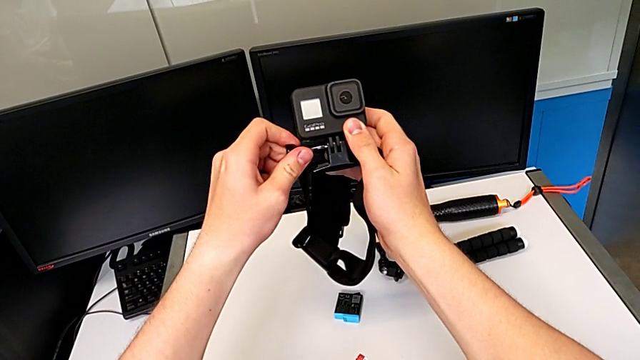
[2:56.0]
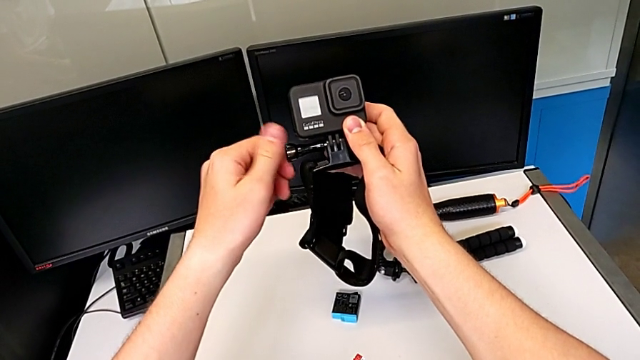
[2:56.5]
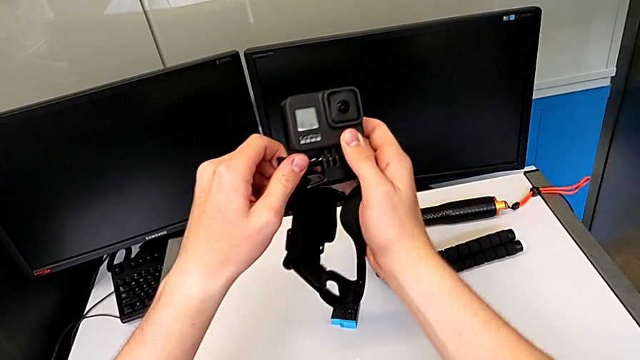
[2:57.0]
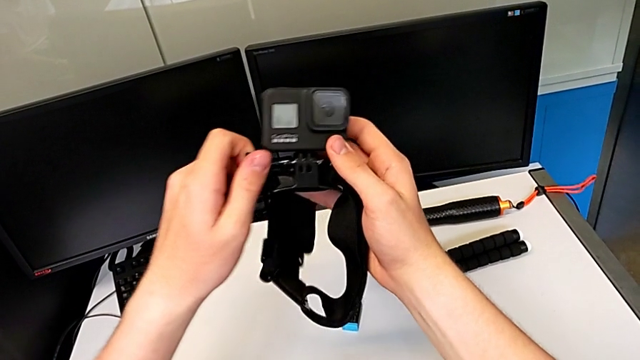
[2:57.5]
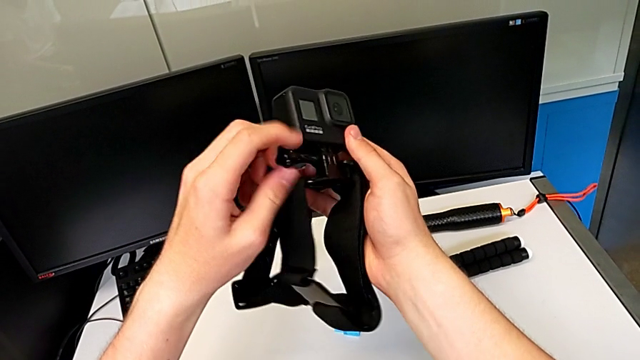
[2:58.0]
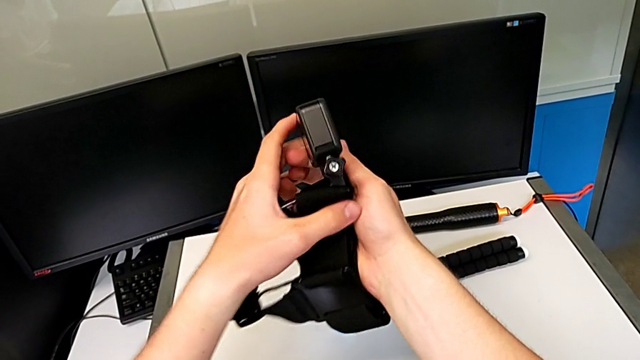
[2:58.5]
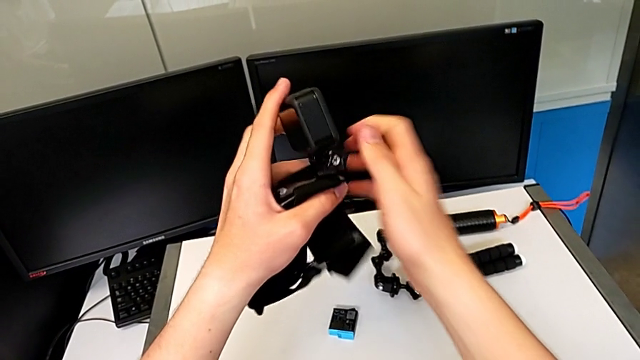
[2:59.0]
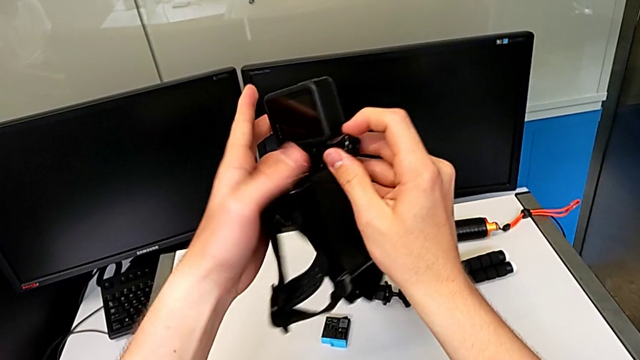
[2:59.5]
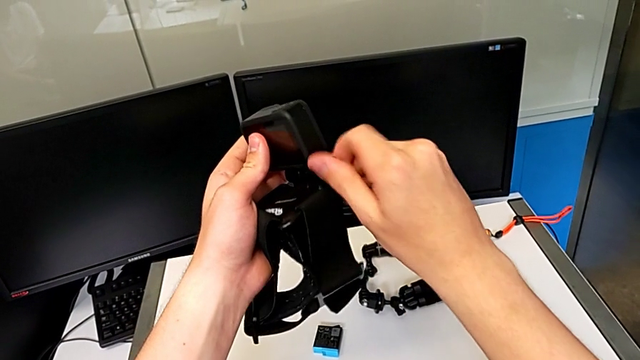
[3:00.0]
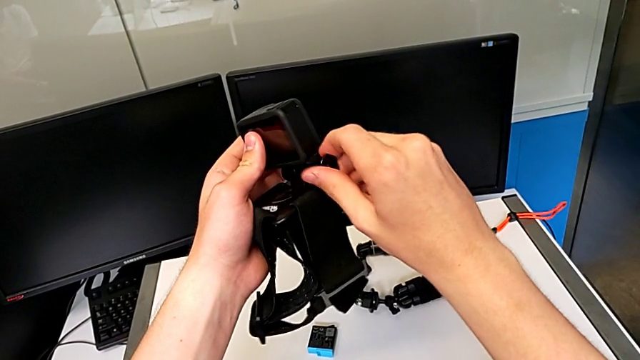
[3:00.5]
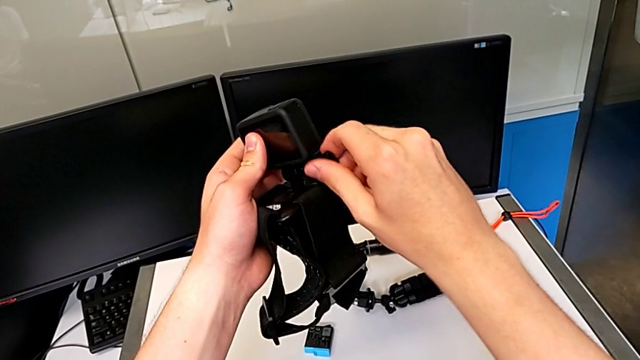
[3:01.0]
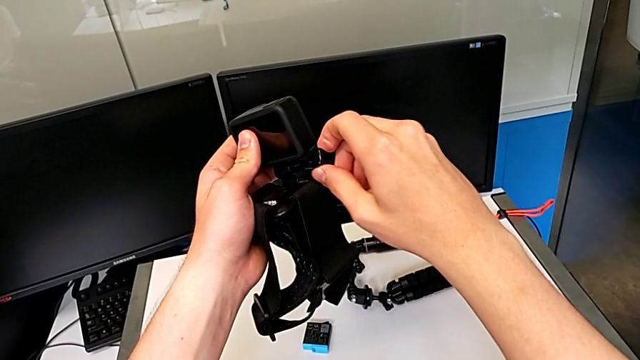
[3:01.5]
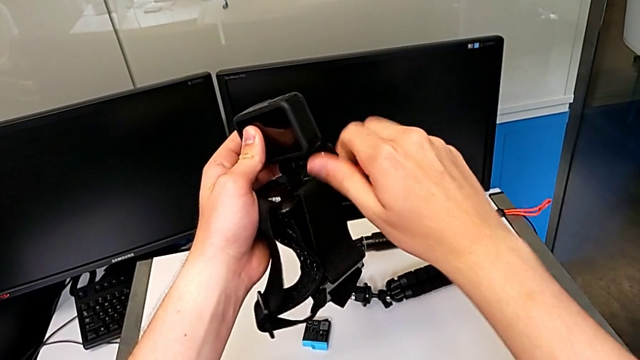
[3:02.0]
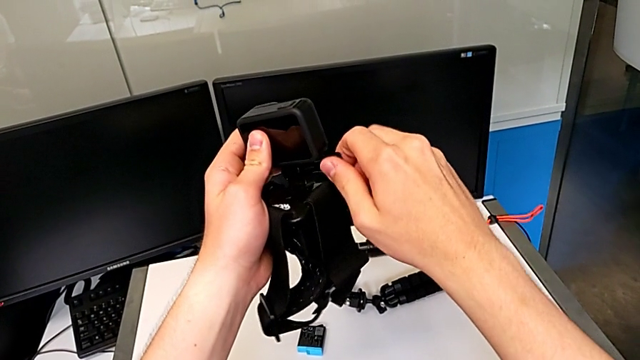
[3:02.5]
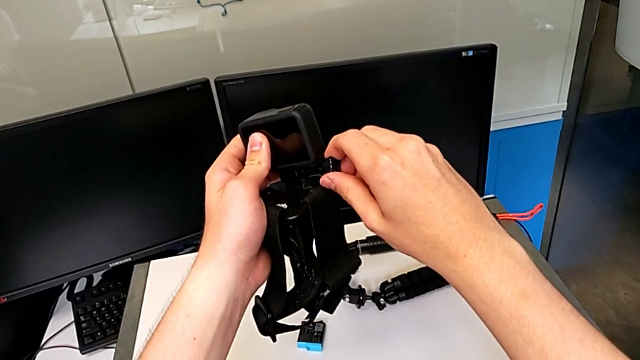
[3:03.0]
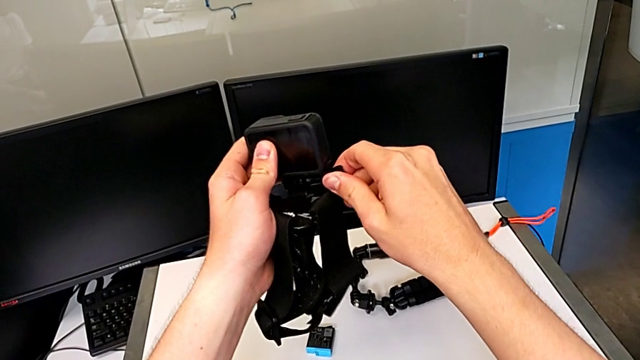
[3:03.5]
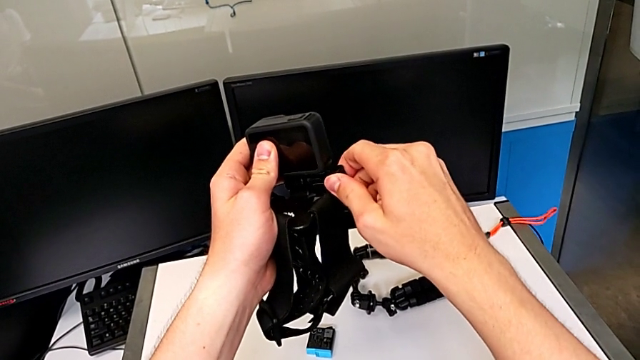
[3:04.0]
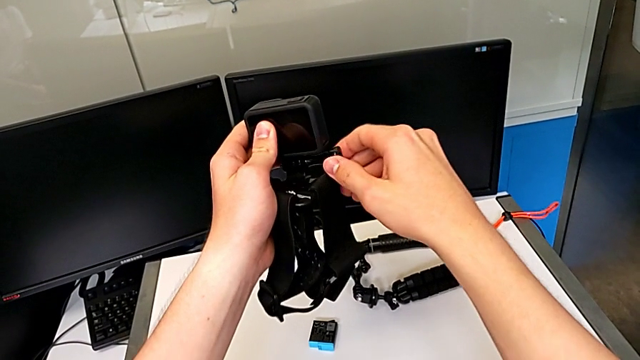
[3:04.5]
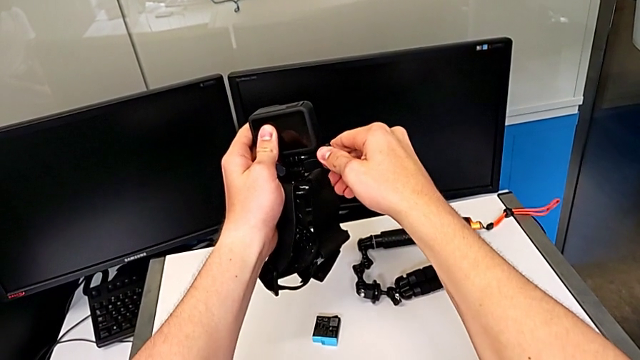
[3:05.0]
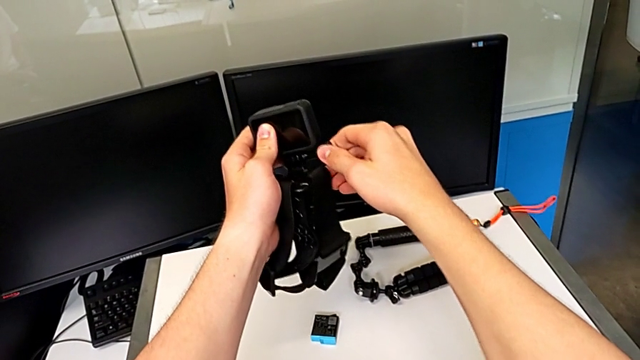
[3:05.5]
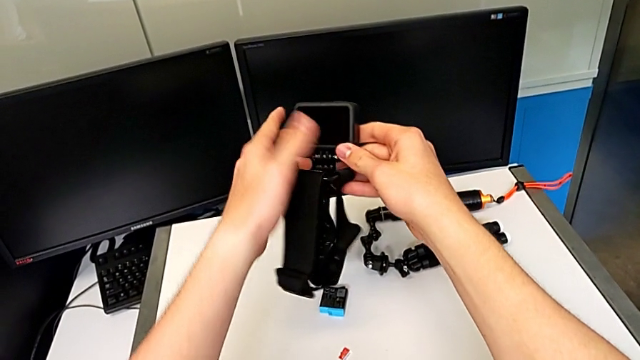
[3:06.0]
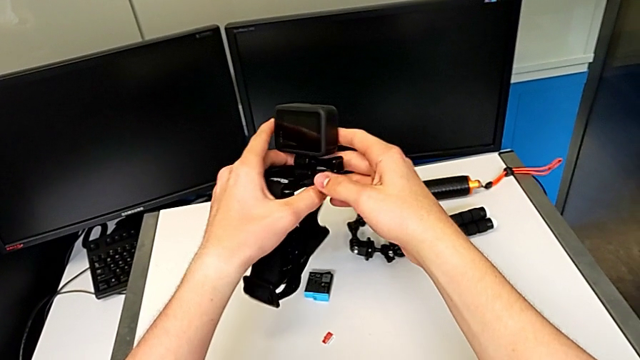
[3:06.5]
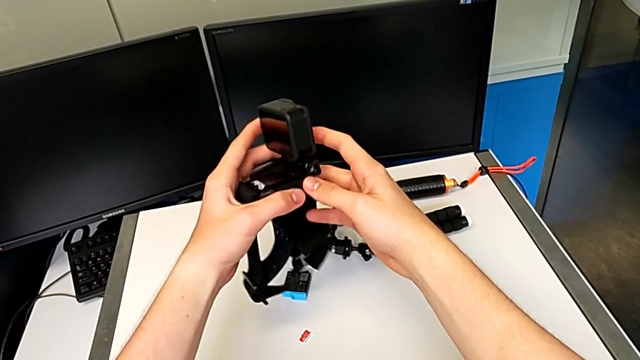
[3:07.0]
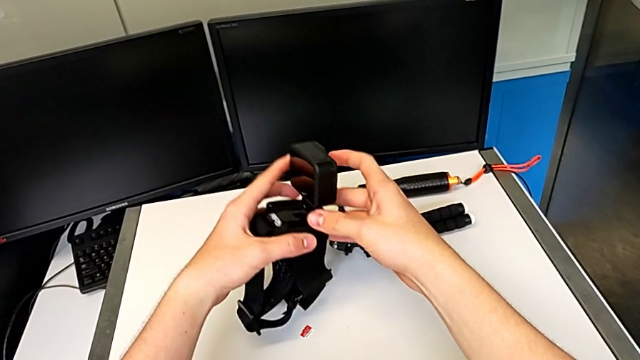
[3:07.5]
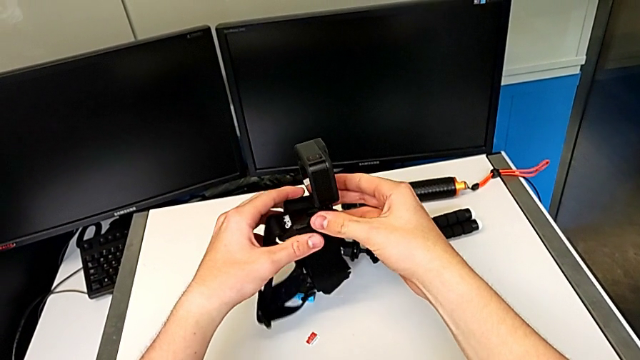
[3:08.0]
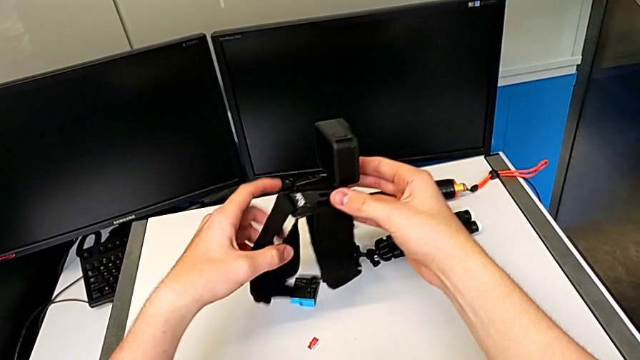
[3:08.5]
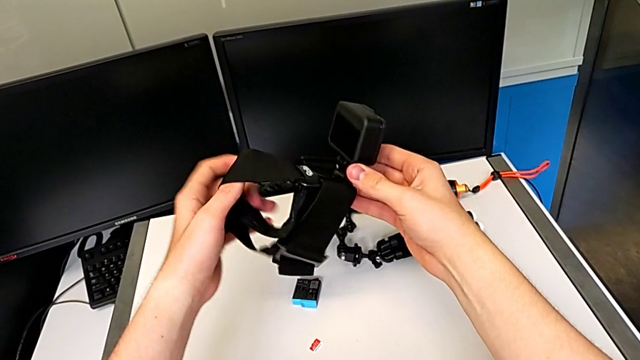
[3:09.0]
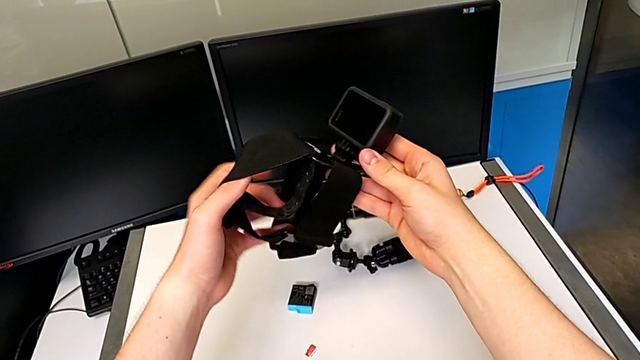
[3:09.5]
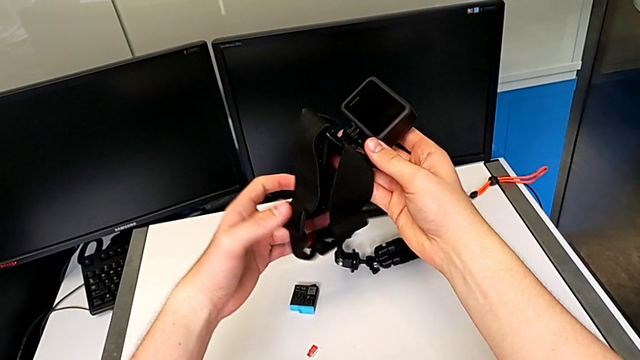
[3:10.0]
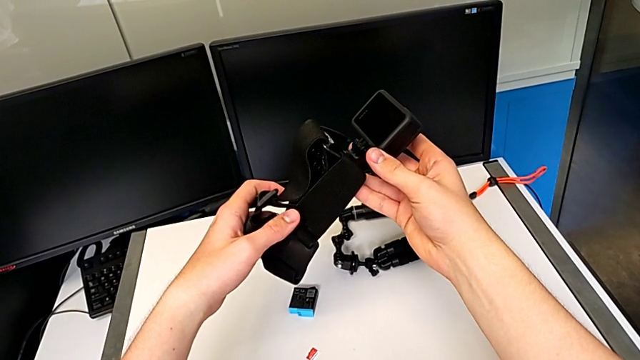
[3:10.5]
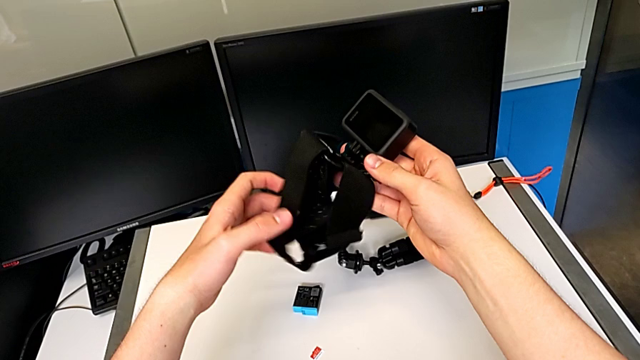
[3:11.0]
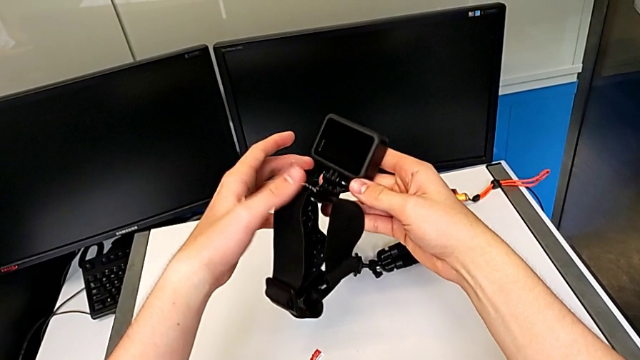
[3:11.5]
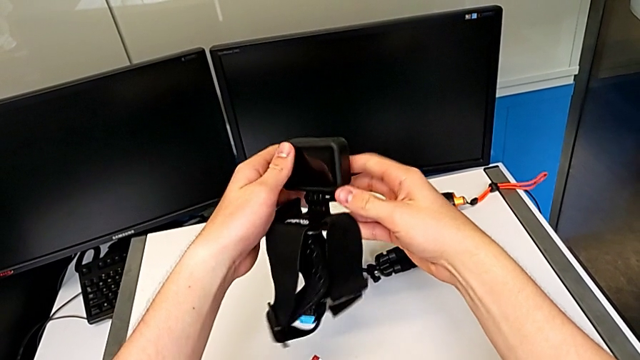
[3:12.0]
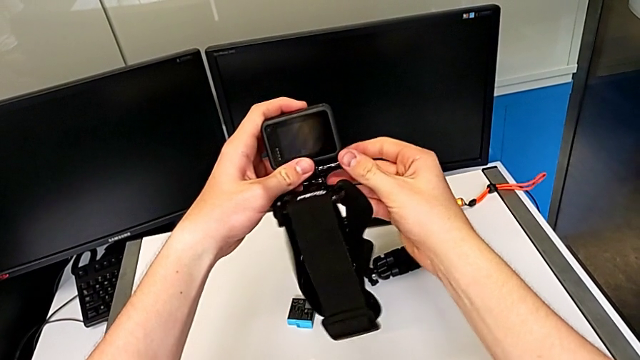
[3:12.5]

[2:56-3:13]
The camera wearer is continuing to put the strap into the GoPro camera. They keep screwing the black strap and screw it.

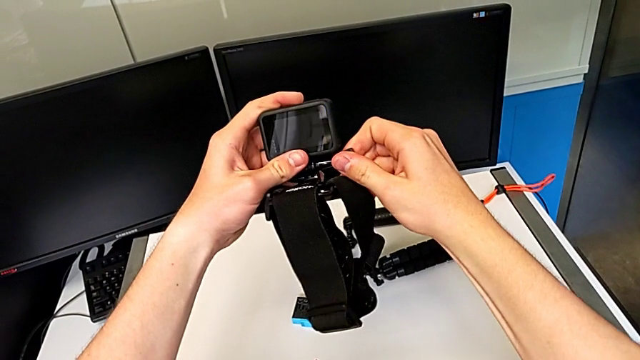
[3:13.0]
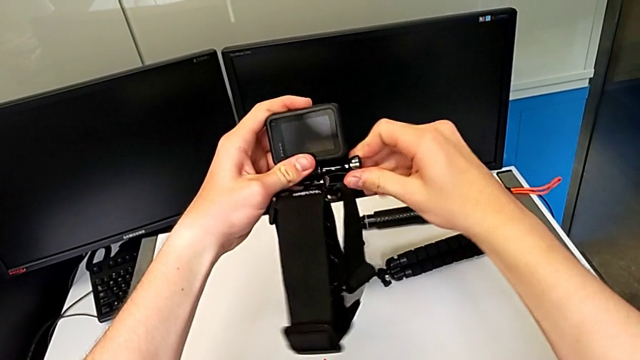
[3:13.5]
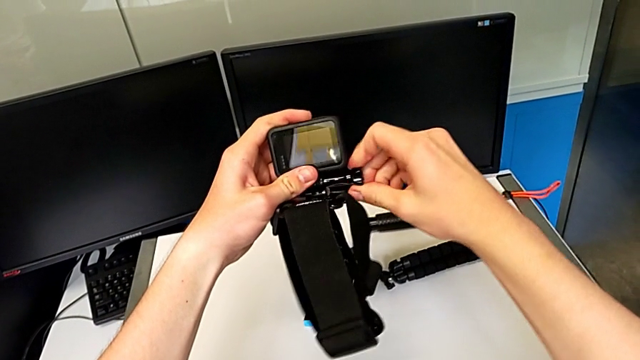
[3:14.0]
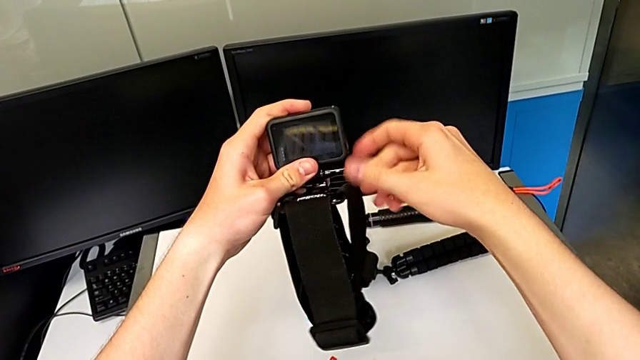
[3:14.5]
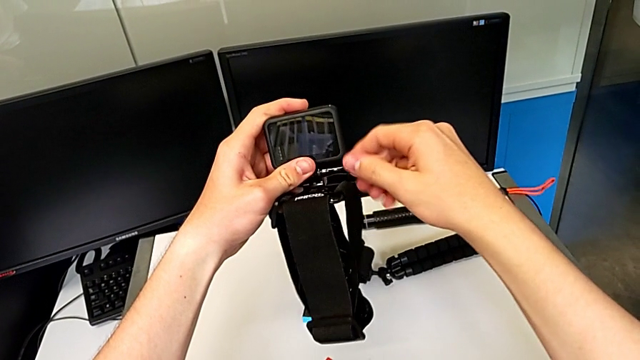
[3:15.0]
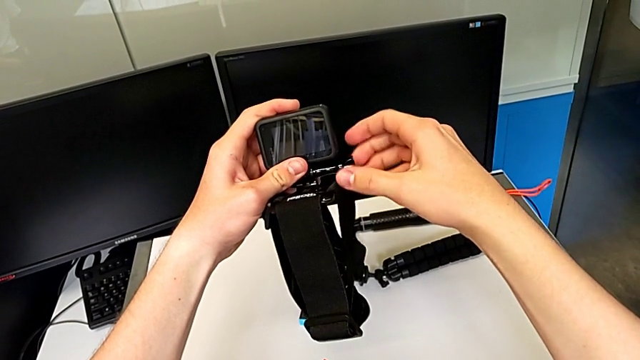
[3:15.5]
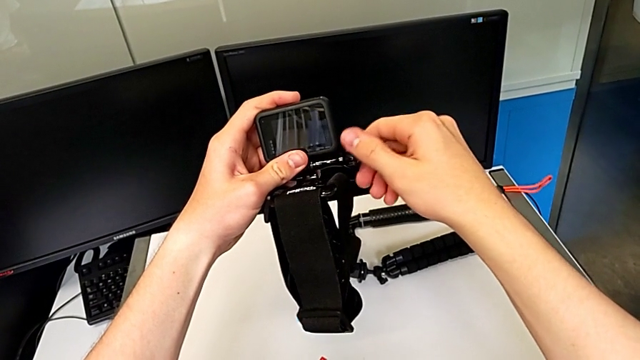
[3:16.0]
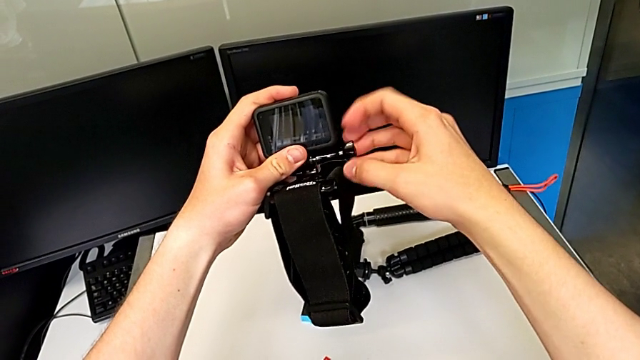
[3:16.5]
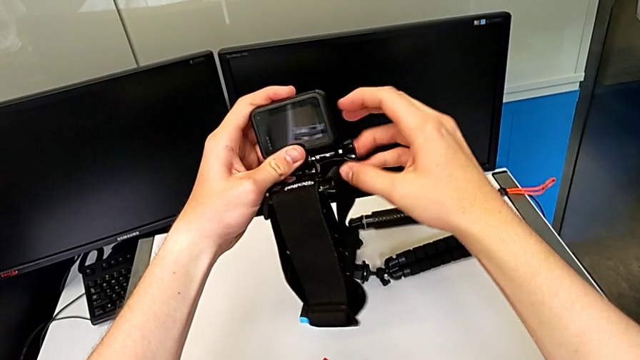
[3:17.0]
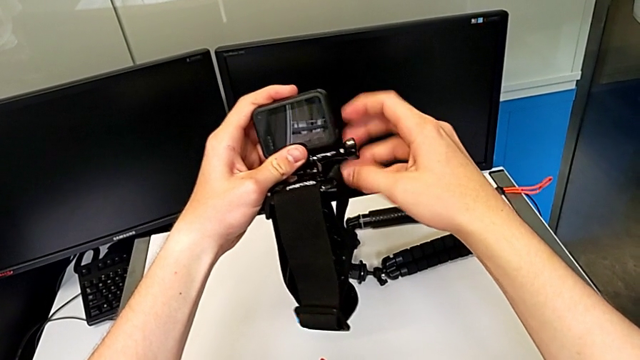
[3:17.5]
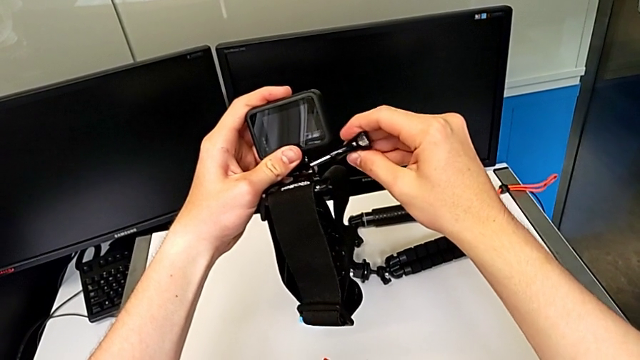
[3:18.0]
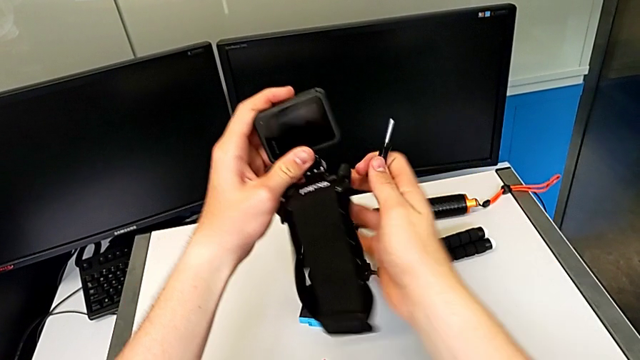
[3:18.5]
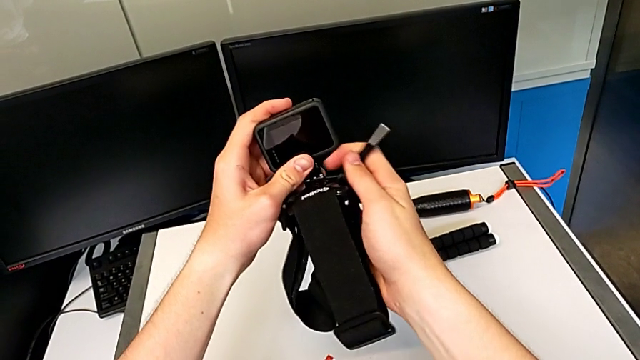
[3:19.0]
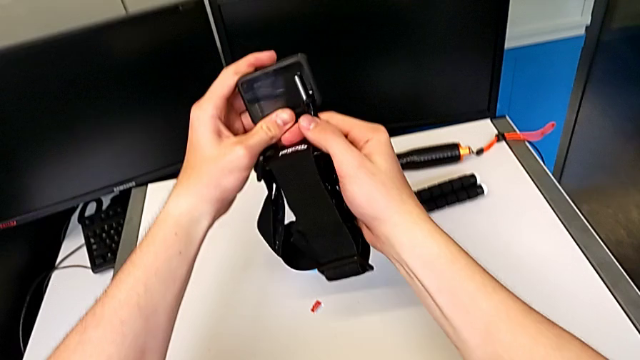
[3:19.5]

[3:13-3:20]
The camera wearer is changing the strap into a tripod. They unscrew the black strap.
